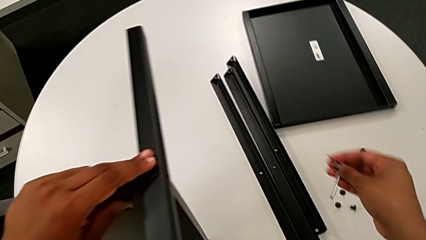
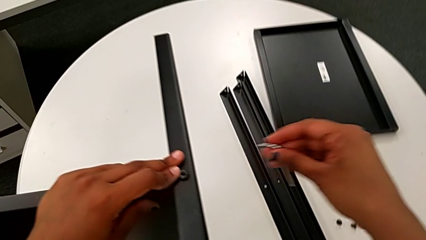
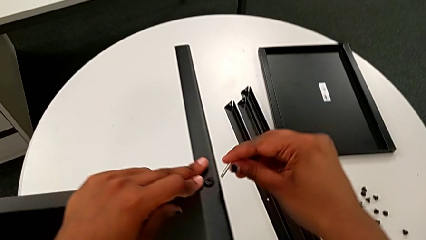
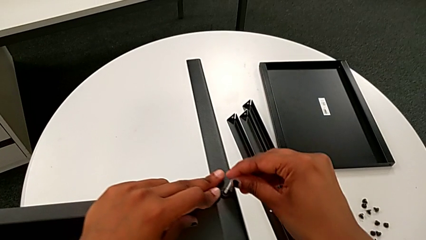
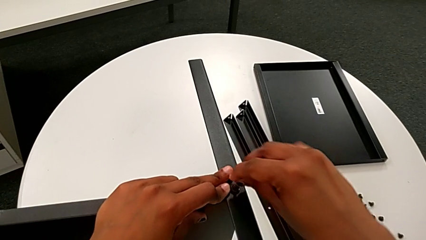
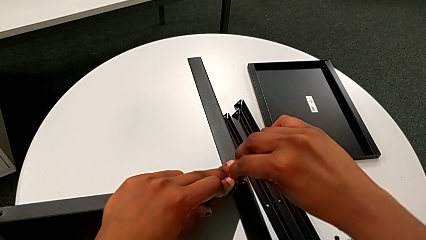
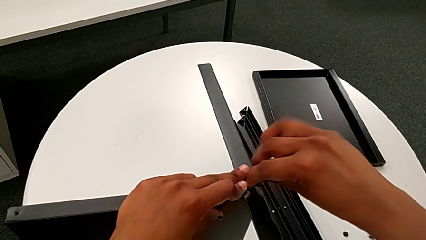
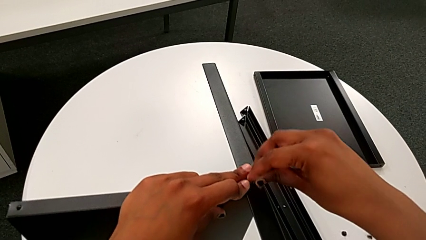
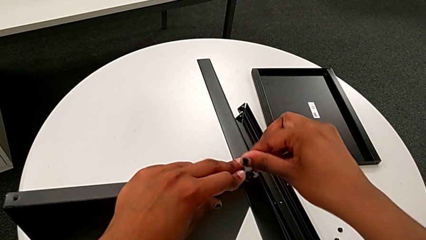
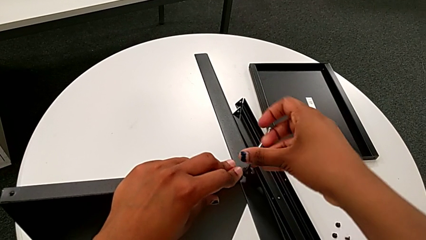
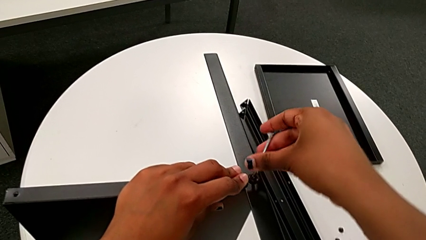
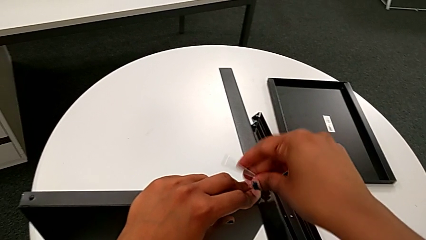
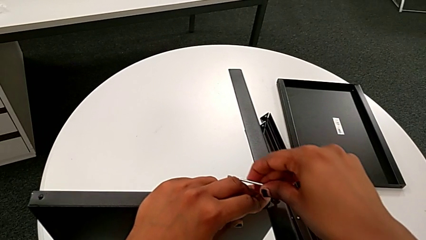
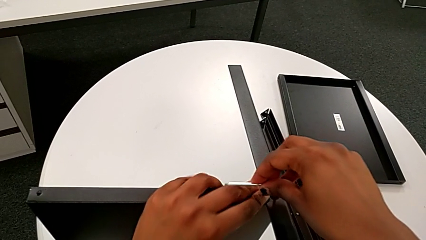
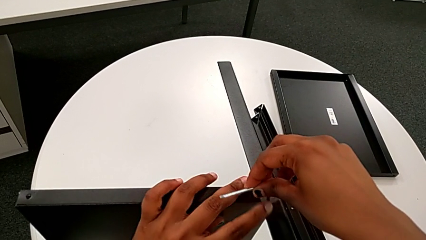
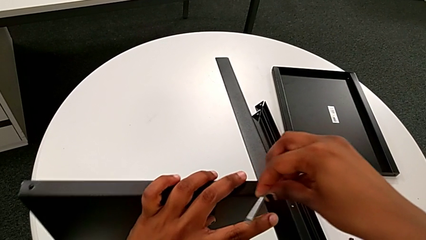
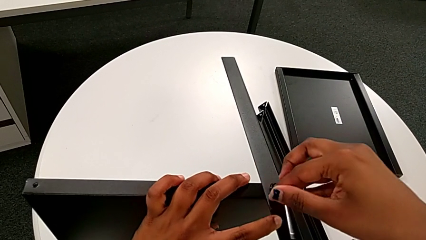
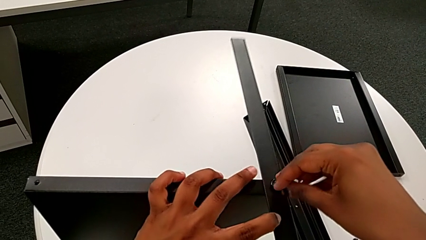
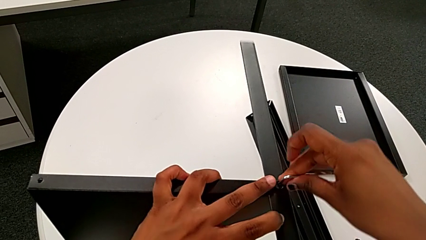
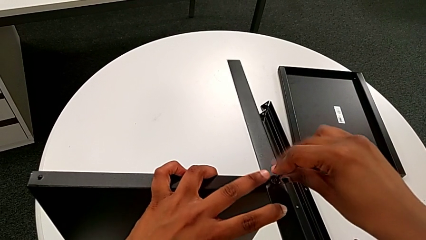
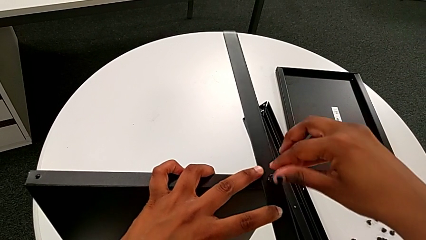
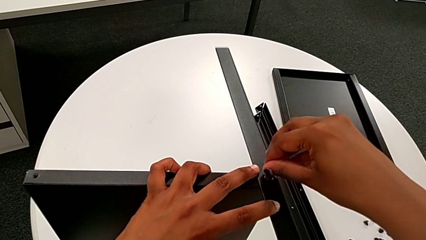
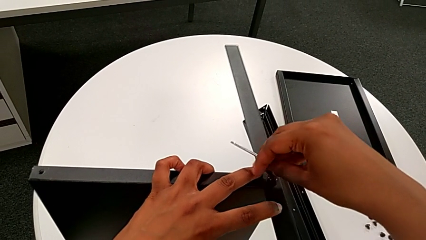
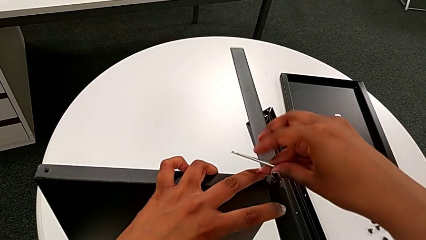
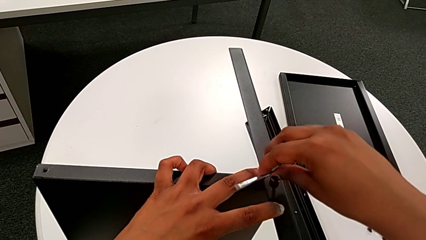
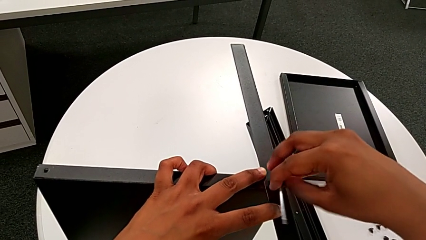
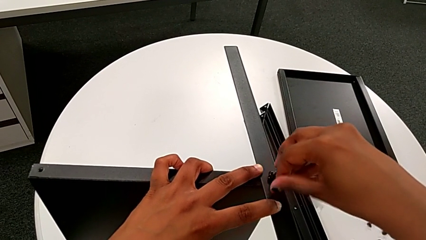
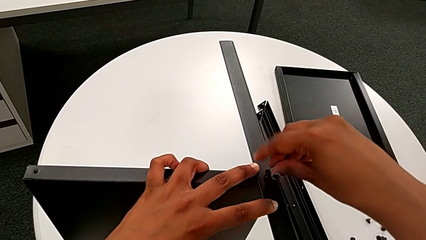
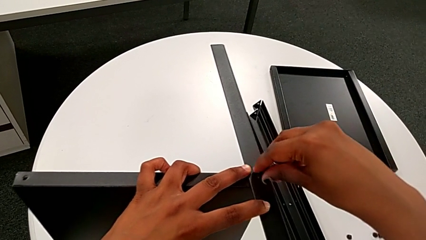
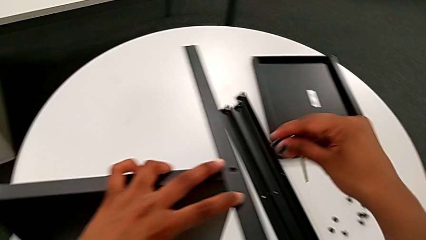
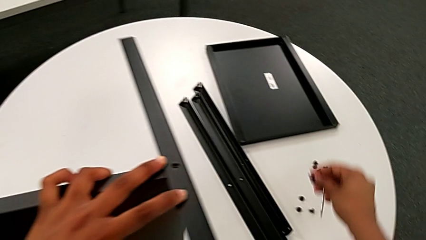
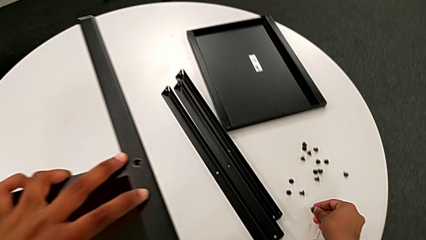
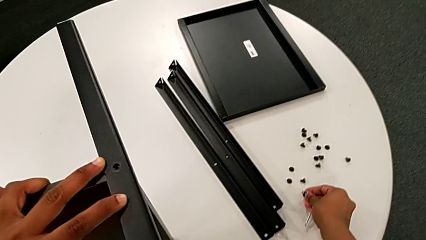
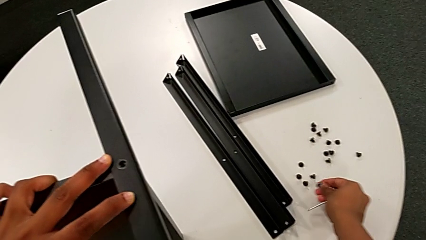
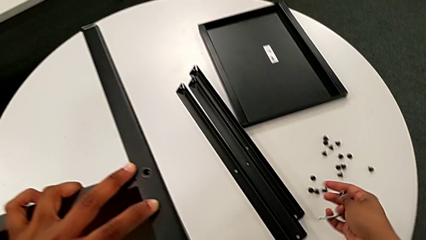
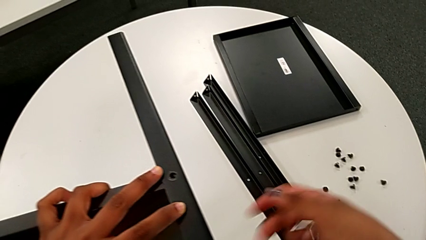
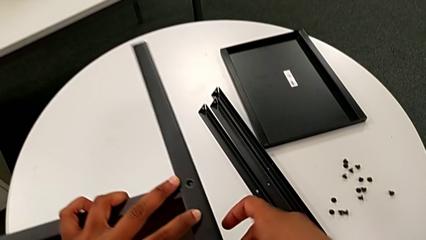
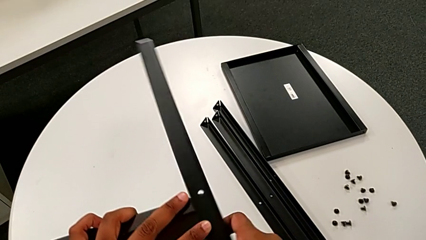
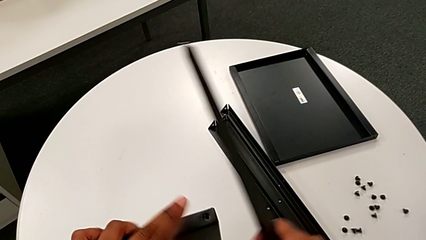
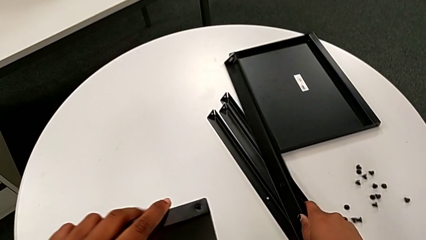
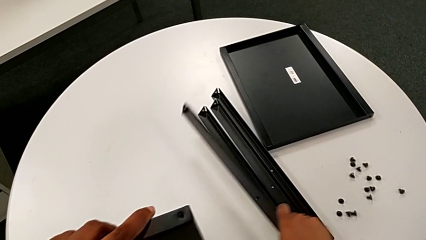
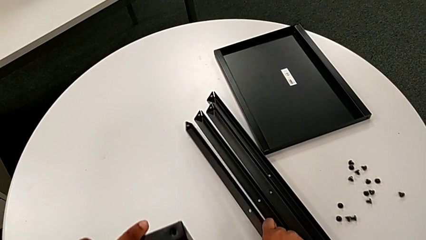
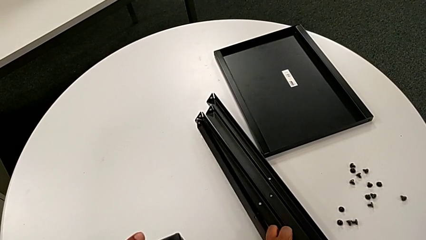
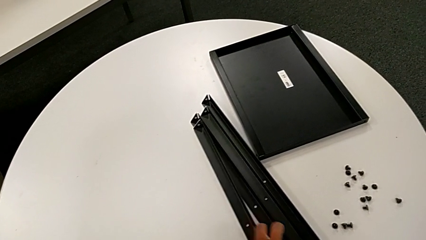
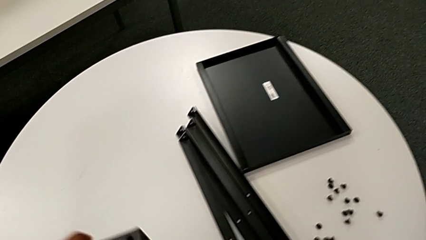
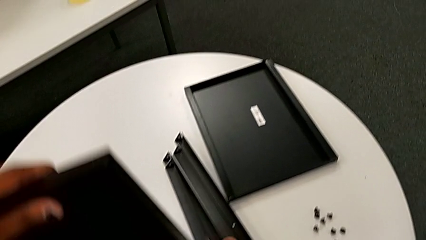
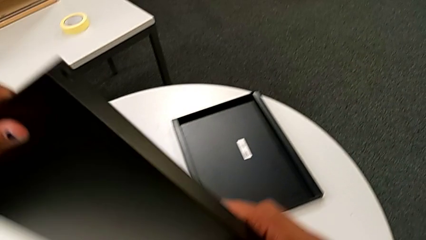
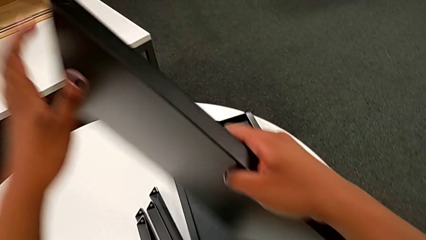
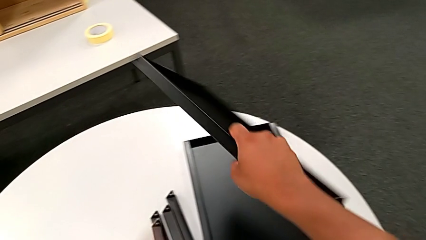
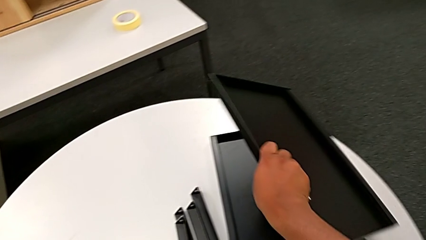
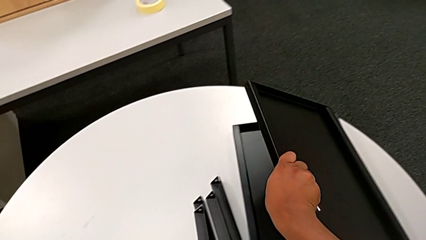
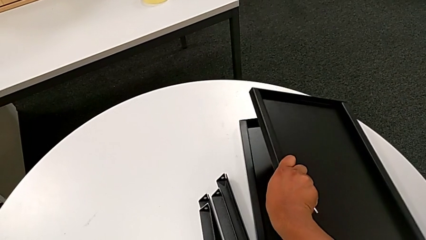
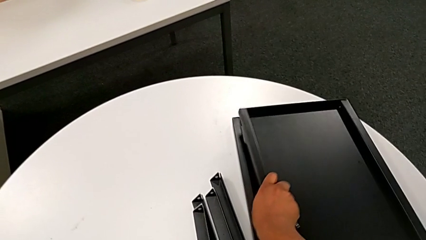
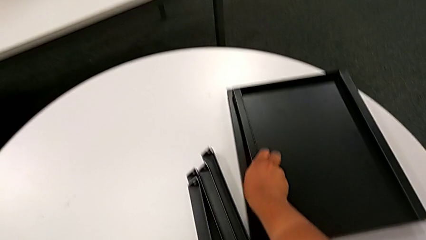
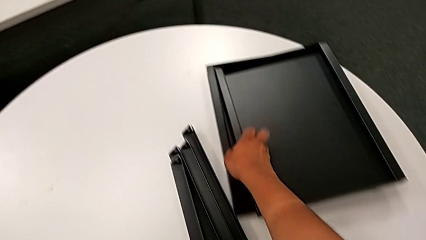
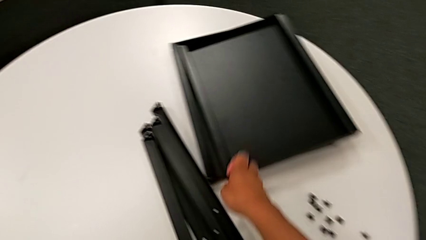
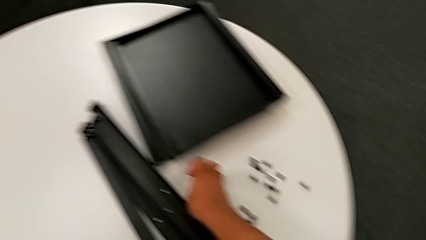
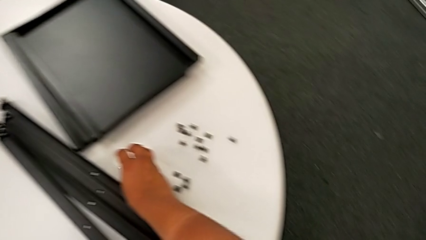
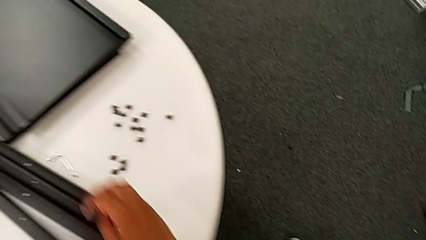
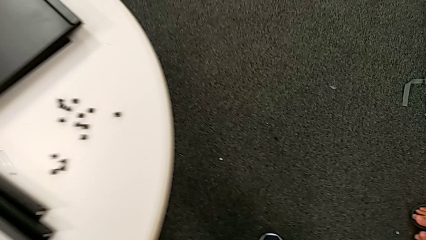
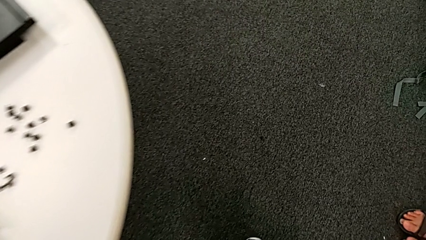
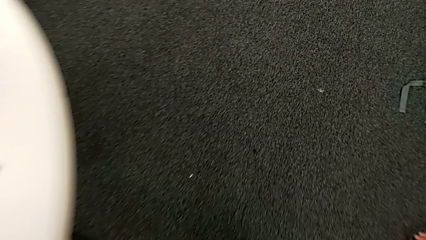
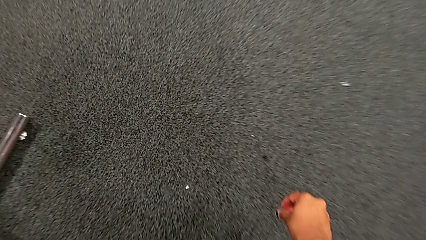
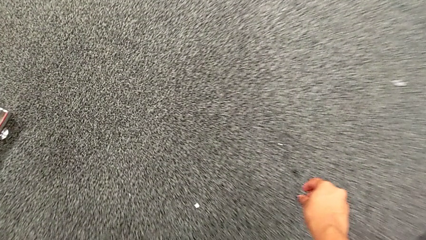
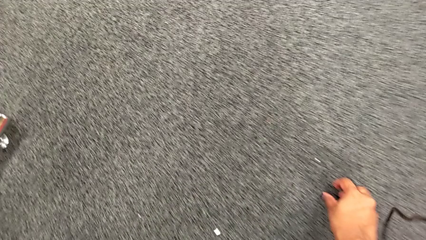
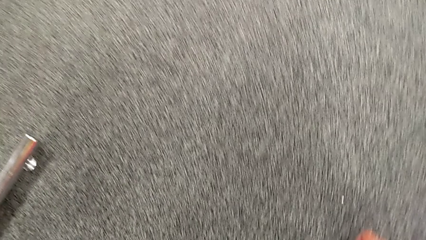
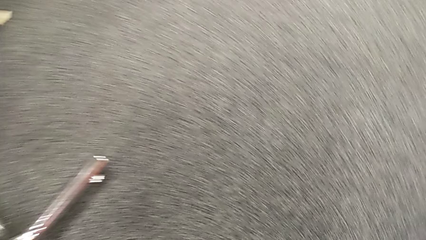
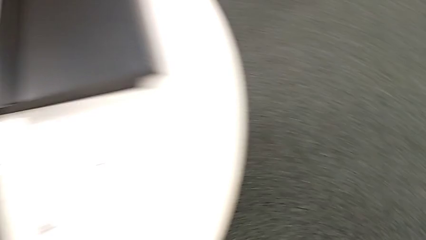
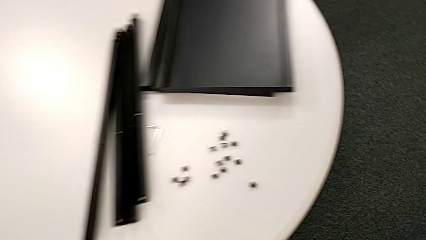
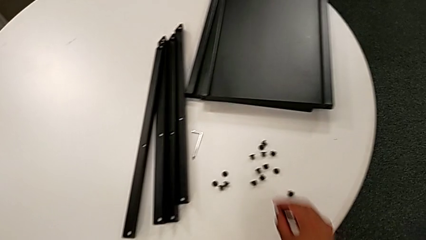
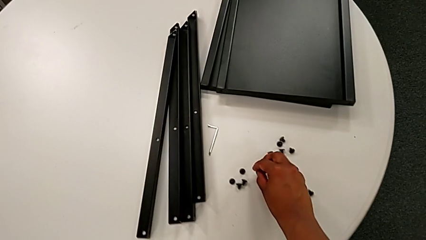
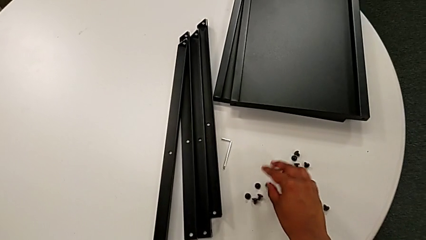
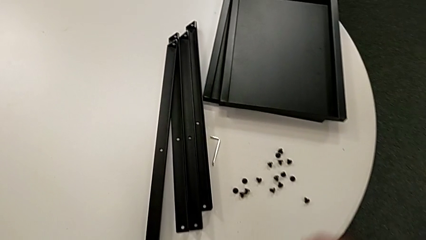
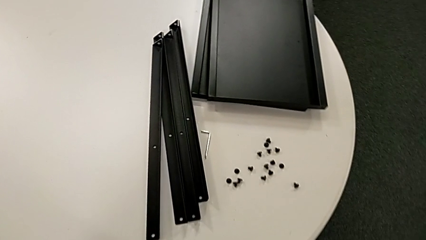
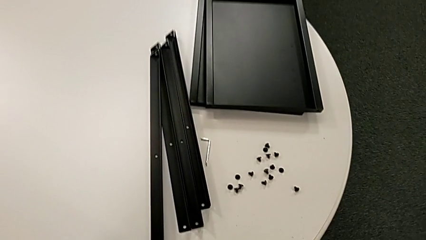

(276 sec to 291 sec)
The camera wearer is unscrewing the fourth leg of the shelf. They insert the eighth Allen wrench, unscrew the eighth hex socket head, grab it, place it, grab the fourth leg, place it, grab the middle tray, place it, place the Allen wrench, grab the seventh hex socket head, lift it and place it.
